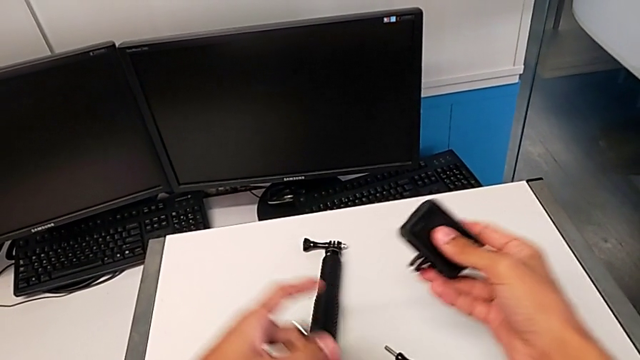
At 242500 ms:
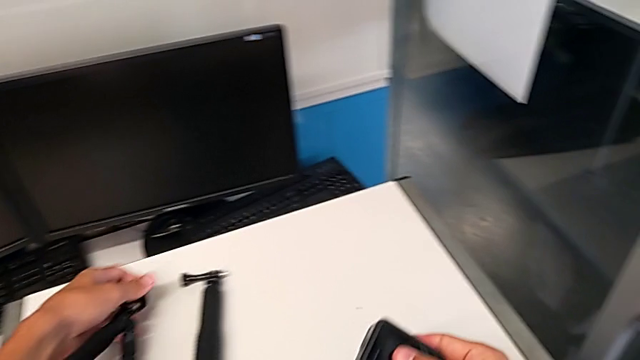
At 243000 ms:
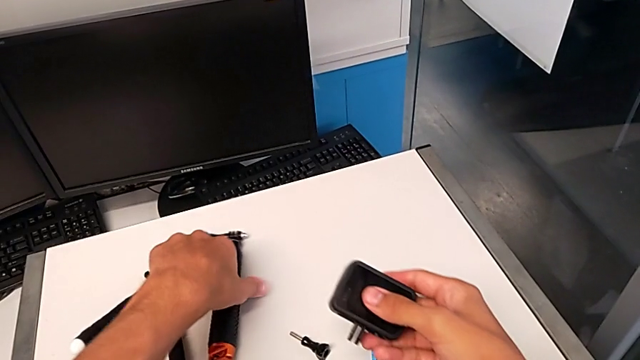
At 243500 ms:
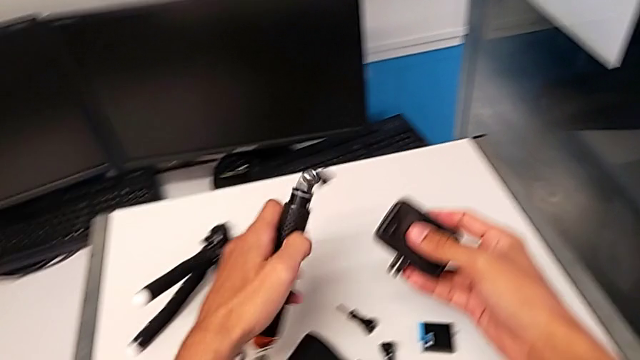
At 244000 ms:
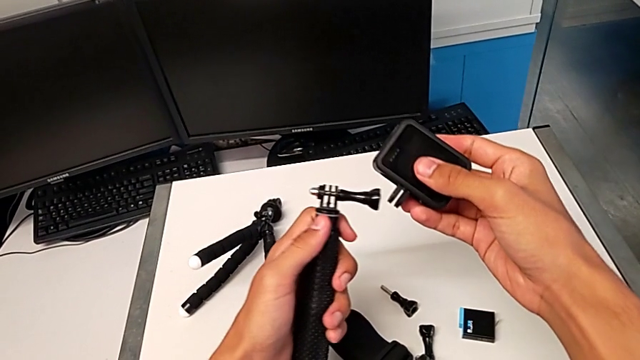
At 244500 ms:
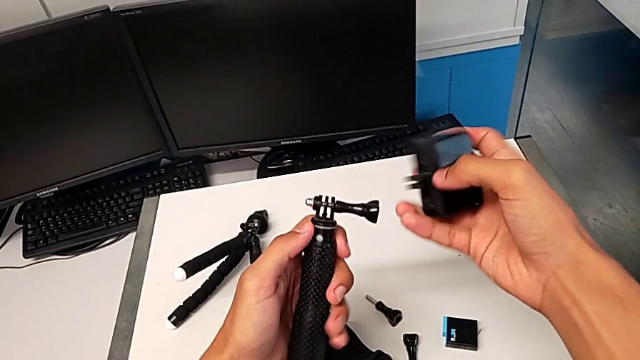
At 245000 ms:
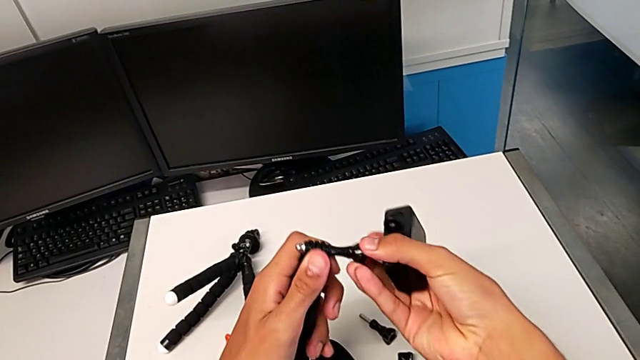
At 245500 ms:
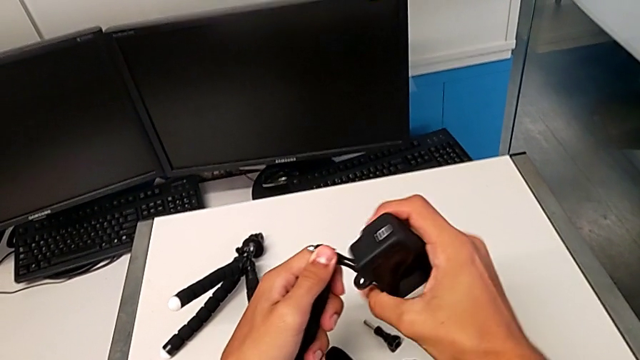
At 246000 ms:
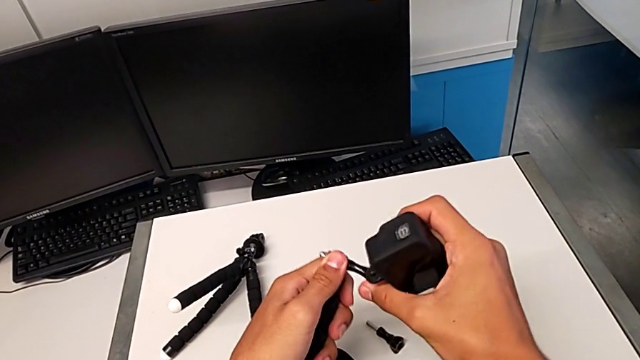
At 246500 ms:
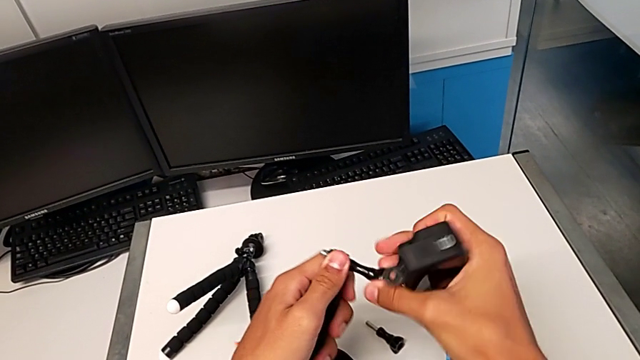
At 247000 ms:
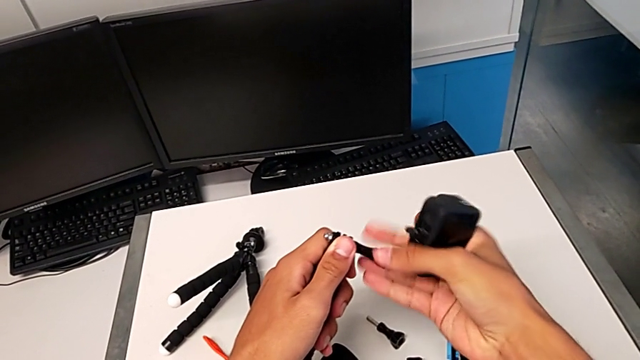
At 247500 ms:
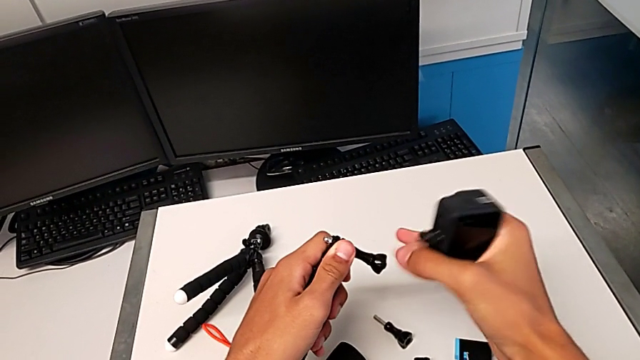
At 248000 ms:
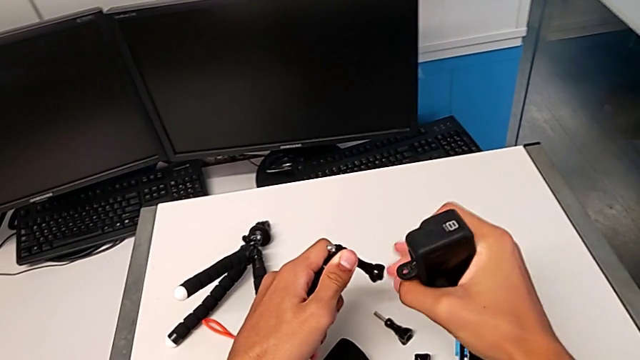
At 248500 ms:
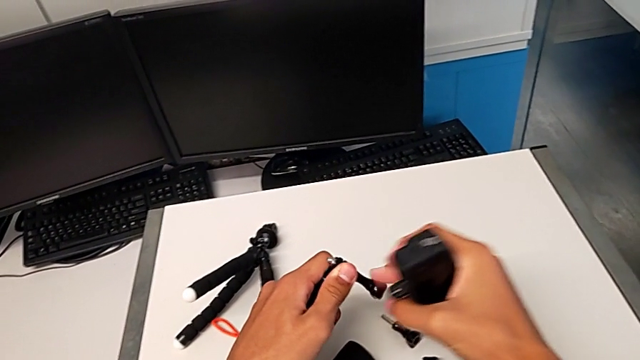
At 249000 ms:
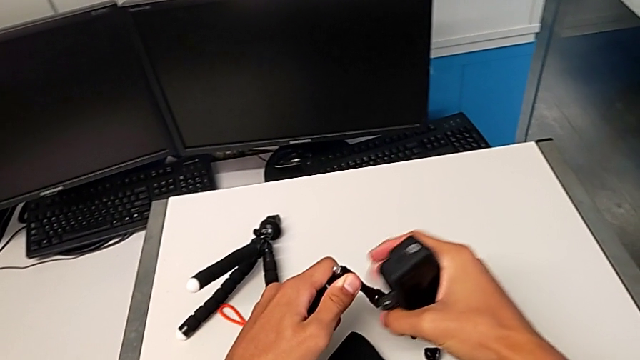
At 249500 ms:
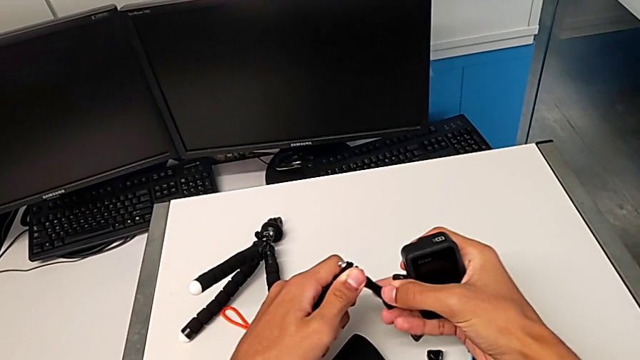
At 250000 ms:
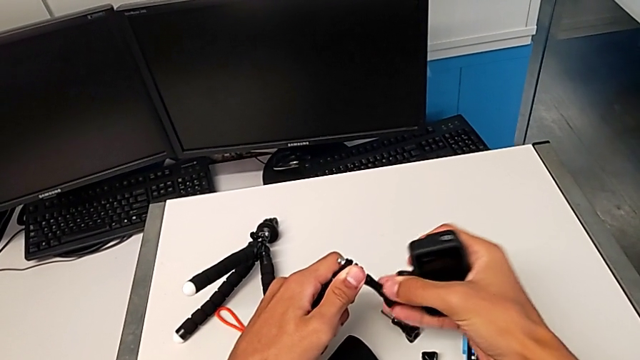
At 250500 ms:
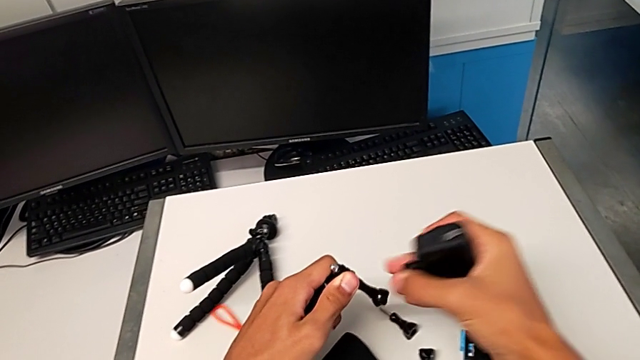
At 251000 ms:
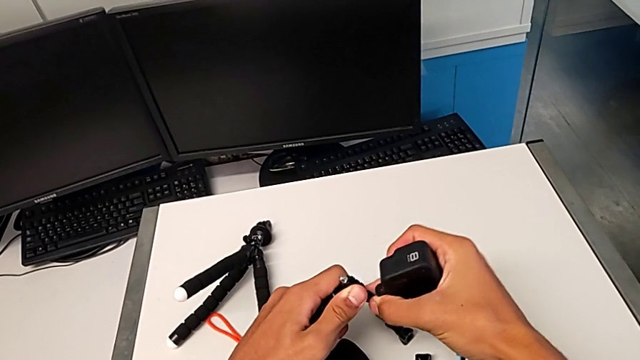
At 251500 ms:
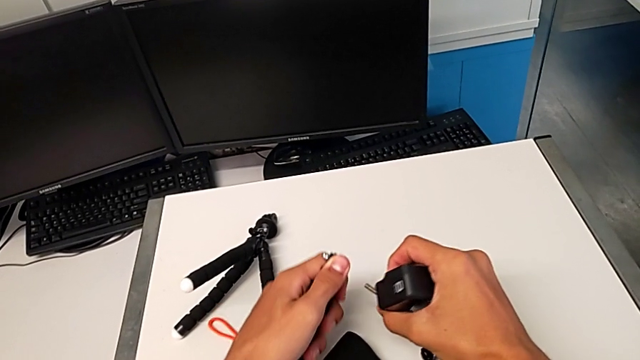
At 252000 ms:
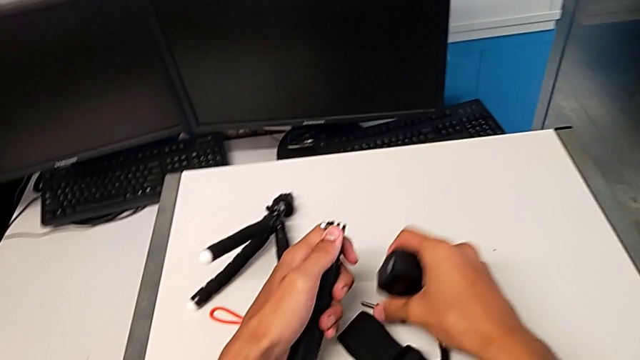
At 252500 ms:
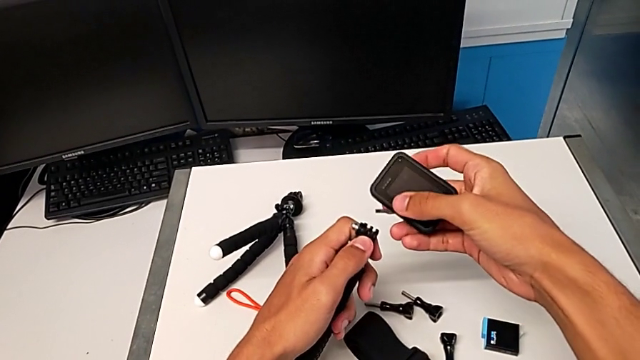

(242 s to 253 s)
The camera wearer is changing their grip from the tripod to the handheld. They place the black tripod, grab the black handheld grip, unscrew it and drop the screw.

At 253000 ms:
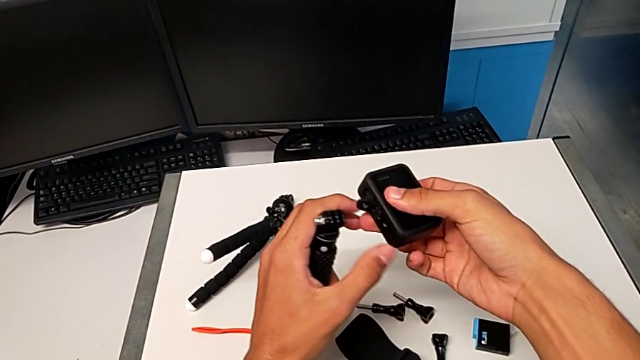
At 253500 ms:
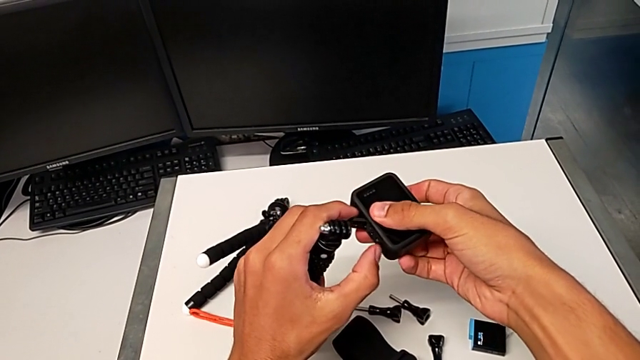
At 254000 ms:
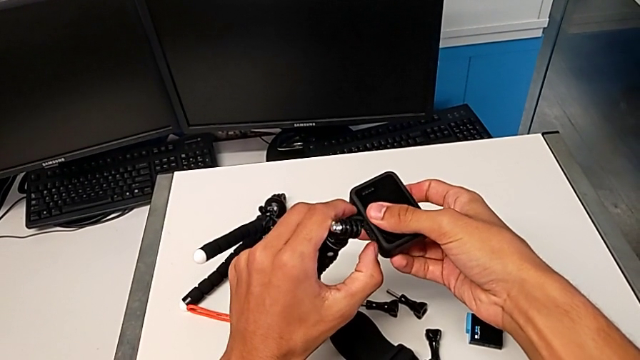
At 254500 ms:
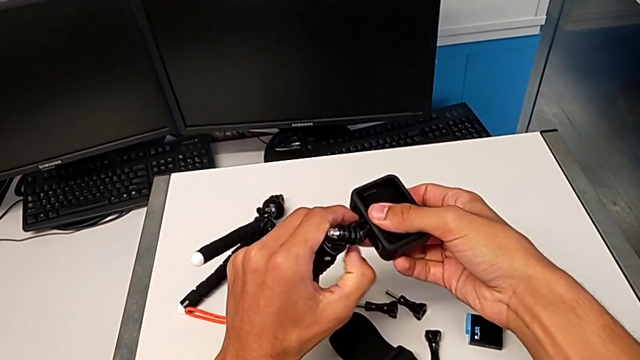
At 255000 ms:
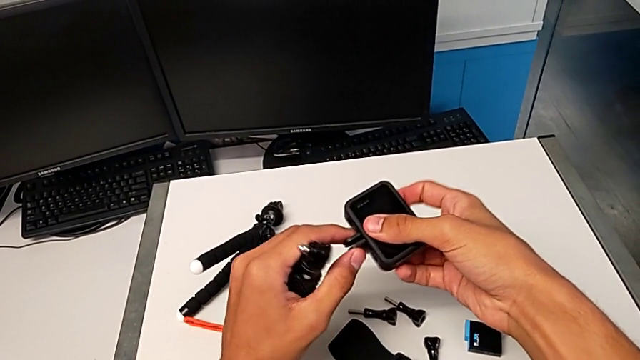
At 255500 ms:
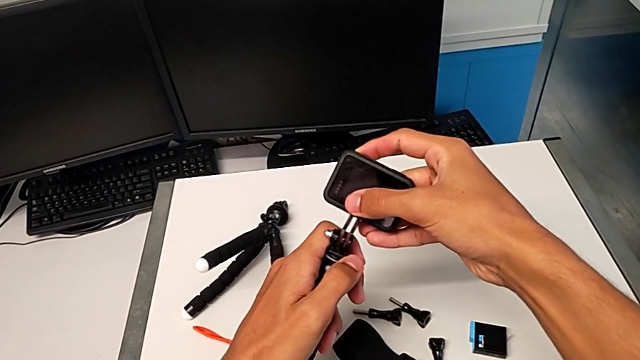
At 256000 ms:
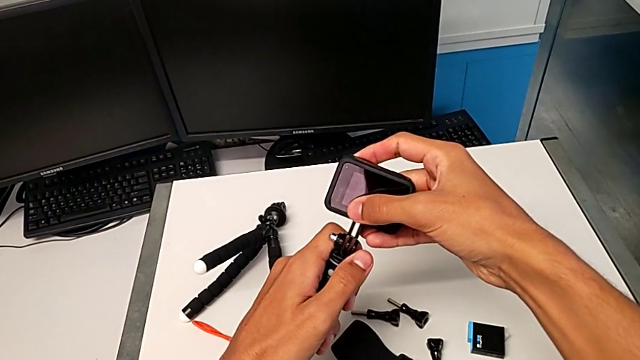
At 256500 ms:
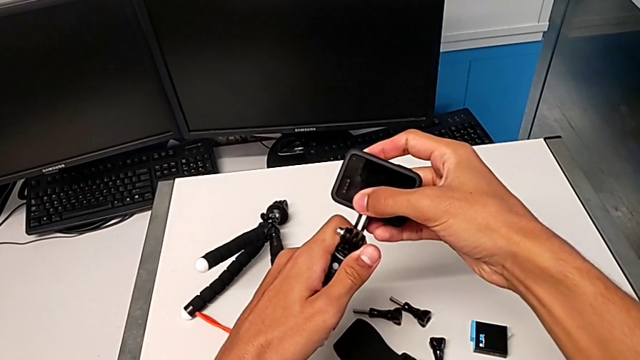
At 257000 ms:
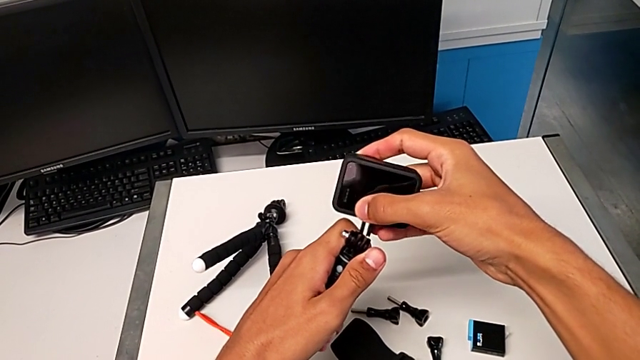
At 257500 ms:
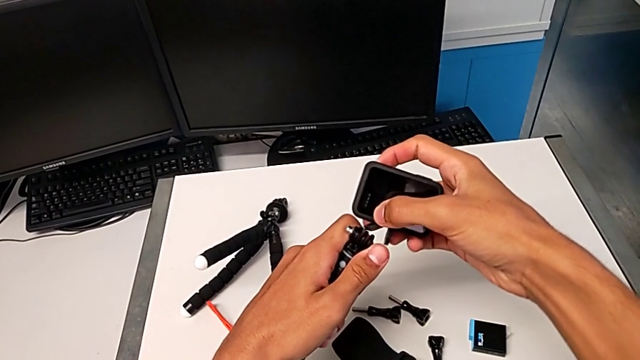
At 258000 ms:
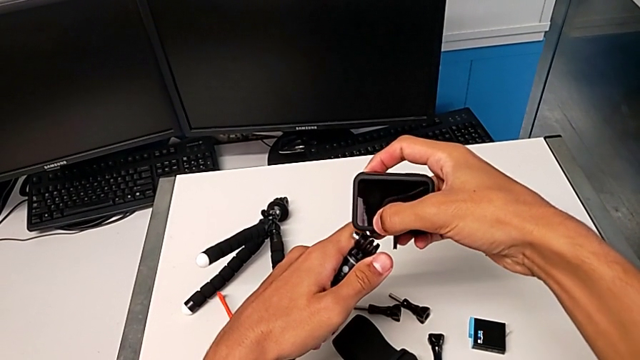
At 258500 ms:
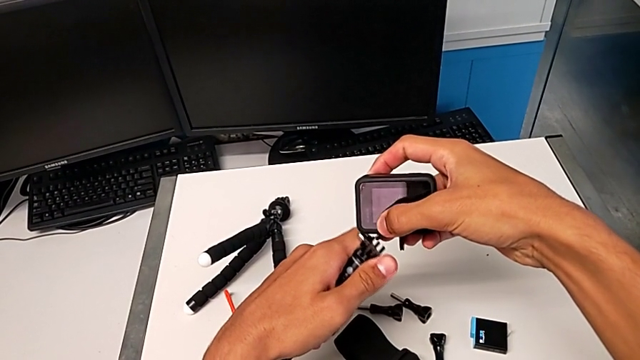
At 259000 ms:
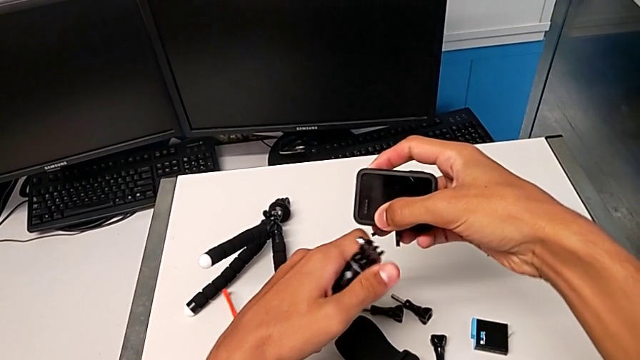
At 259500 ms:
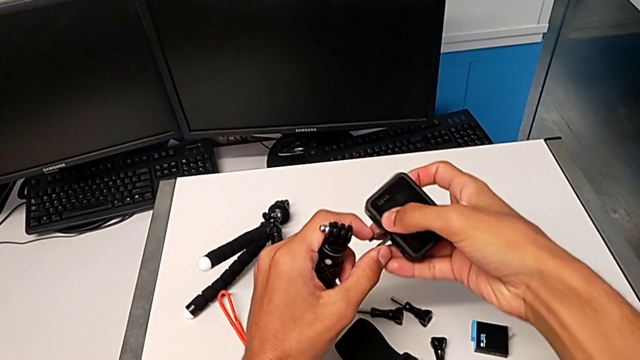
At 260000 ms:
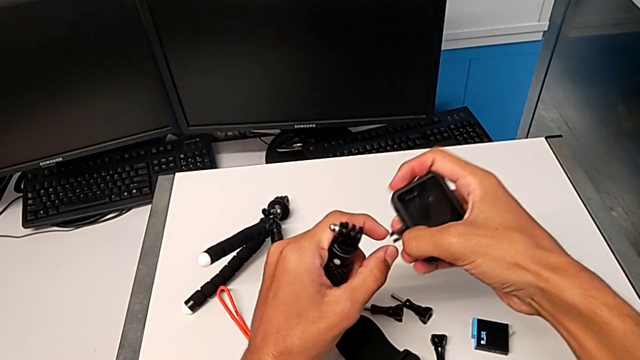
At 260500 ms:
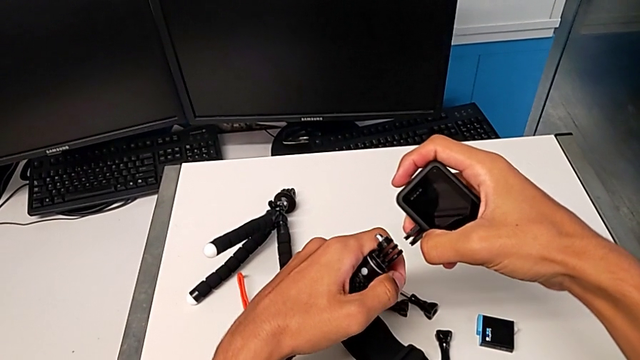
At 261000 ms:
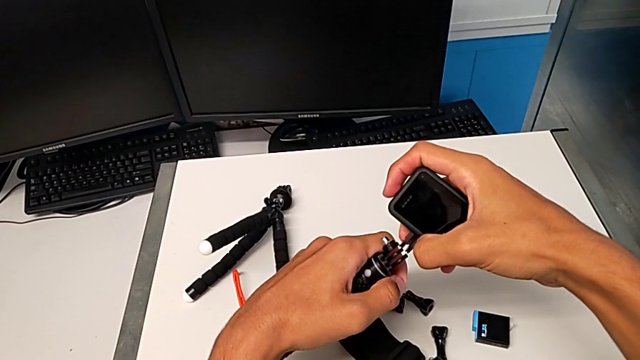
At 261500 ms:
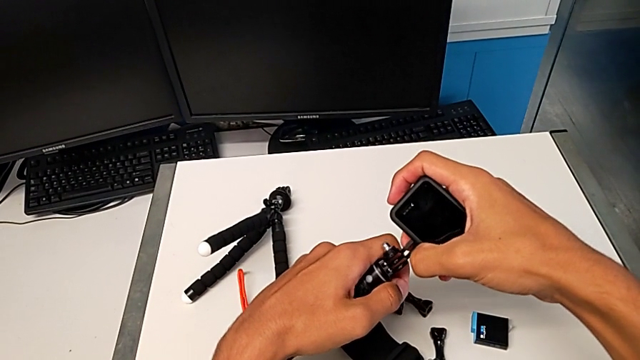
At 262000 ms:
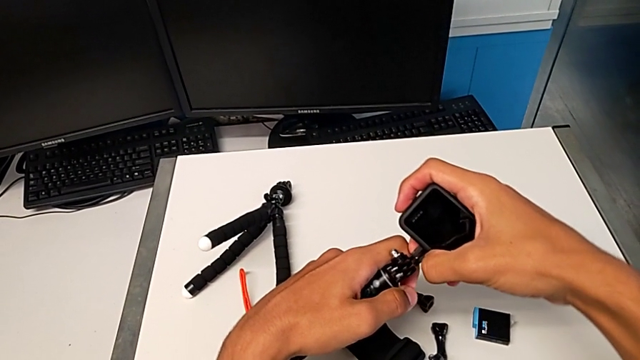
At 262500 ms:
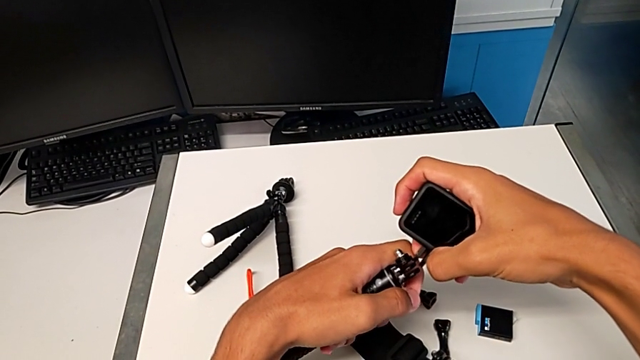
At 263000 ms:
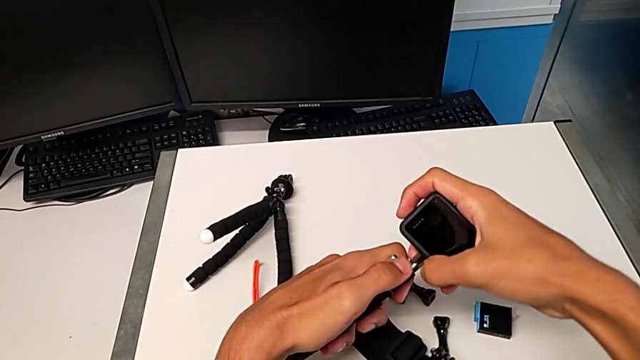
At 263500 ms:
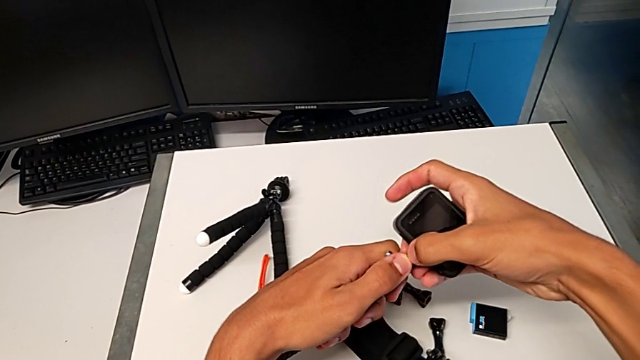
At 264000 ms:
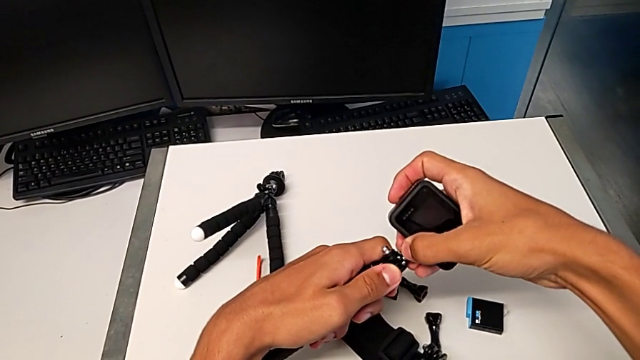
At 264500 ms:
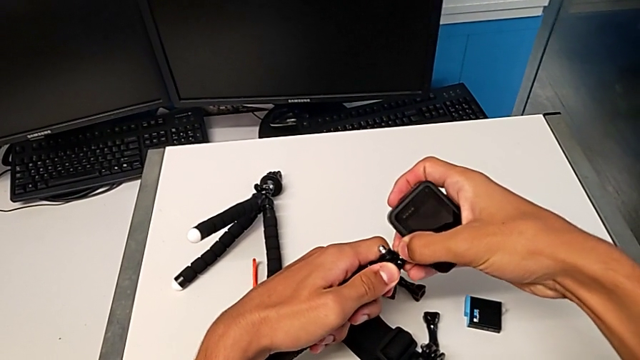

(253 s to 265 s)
The camera wearer is changing their grip from the tripod to the handheld. They pull the little mount tabs and align the black GoPro.
